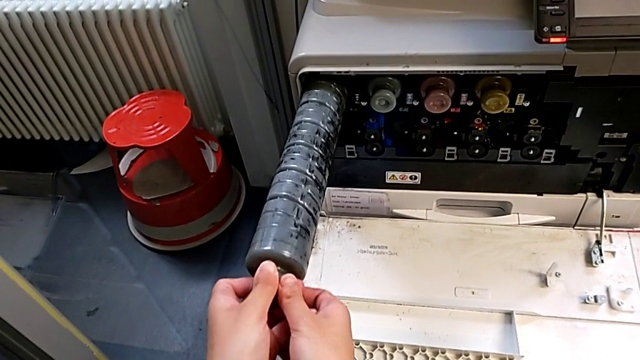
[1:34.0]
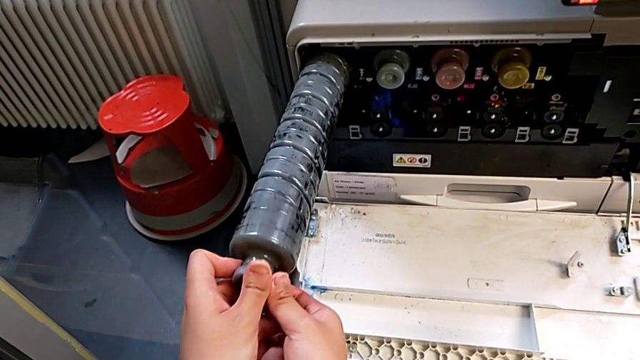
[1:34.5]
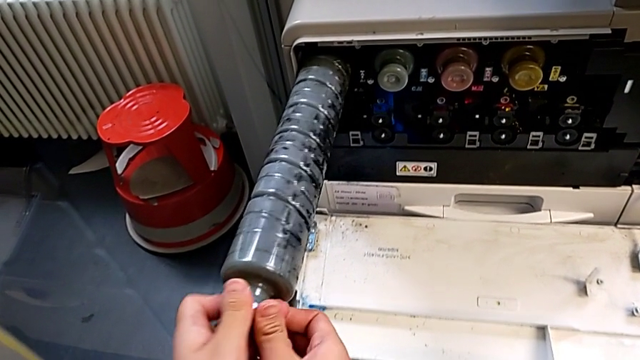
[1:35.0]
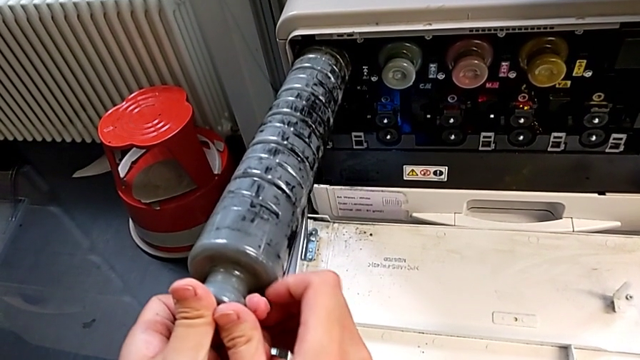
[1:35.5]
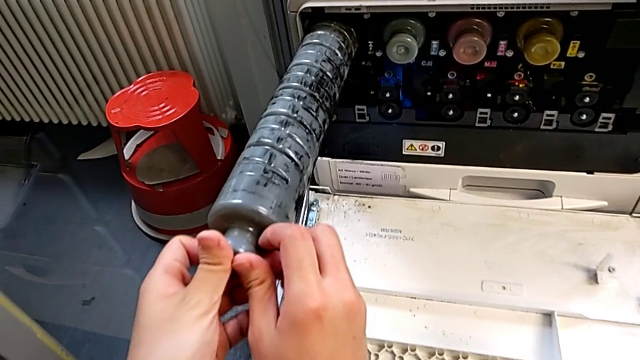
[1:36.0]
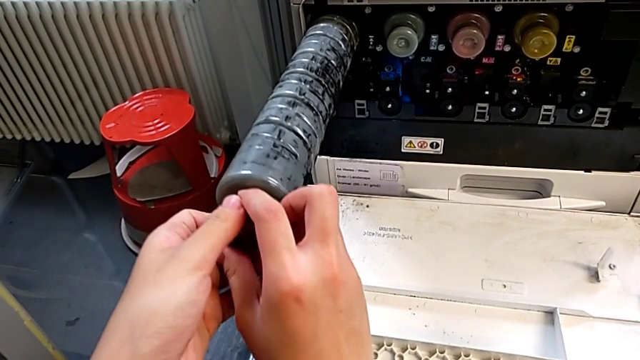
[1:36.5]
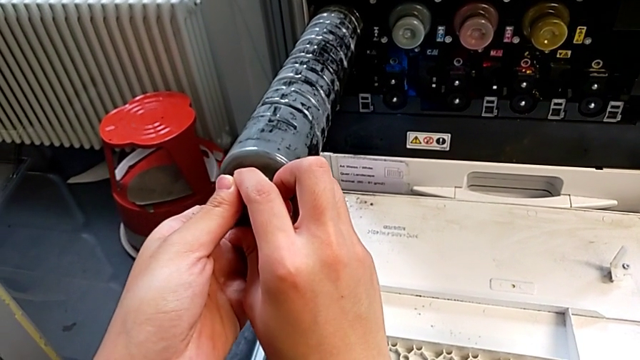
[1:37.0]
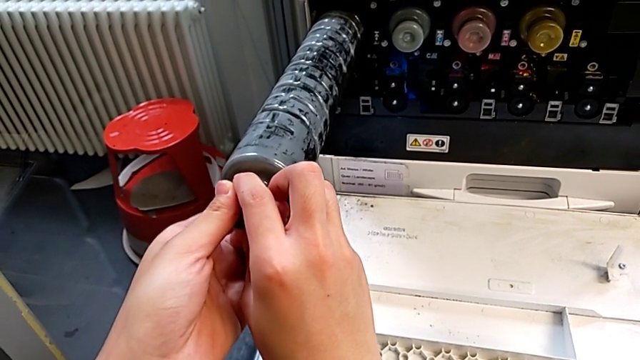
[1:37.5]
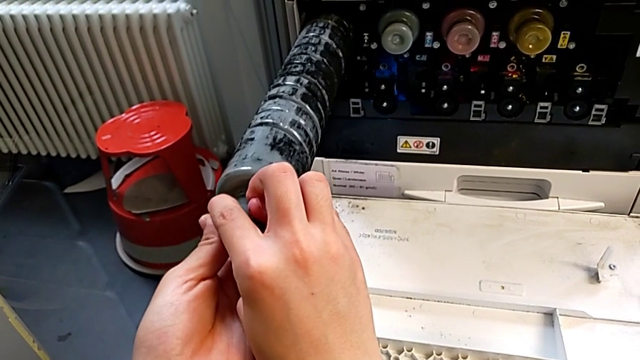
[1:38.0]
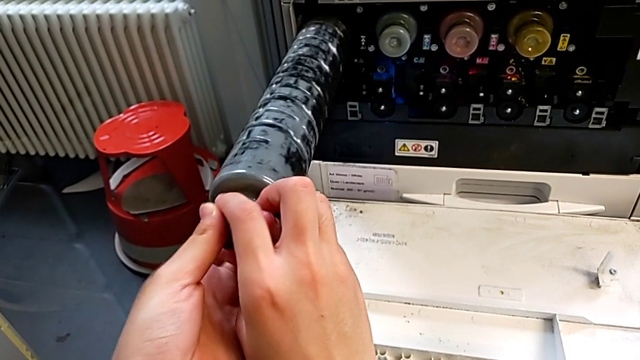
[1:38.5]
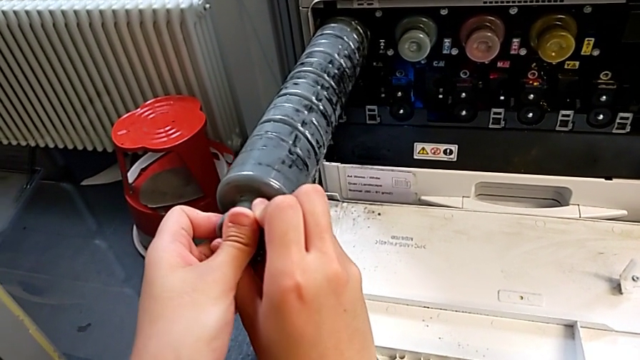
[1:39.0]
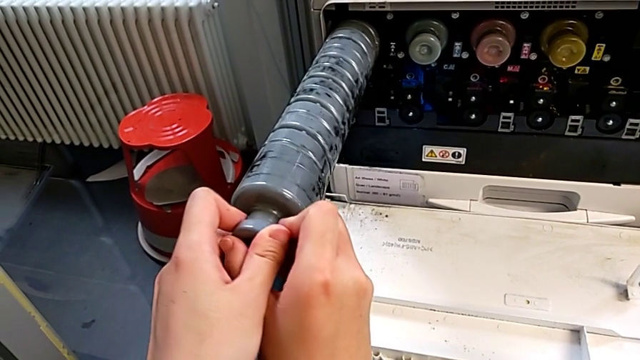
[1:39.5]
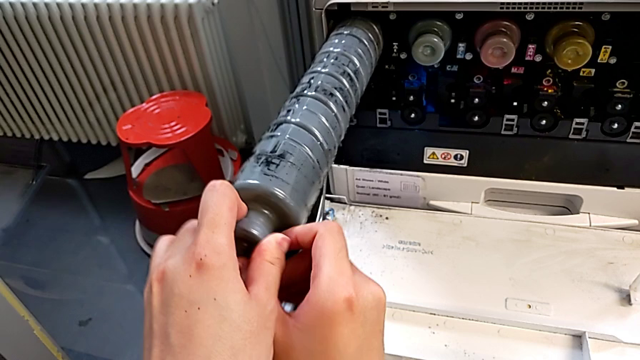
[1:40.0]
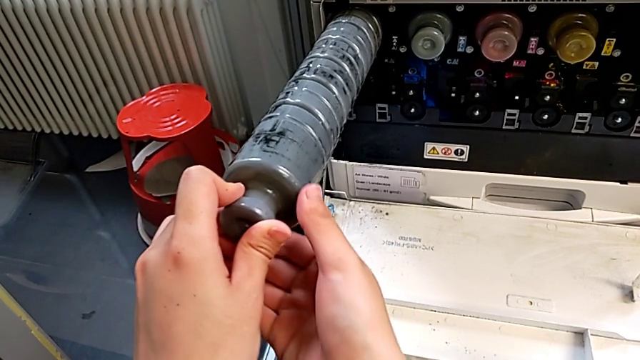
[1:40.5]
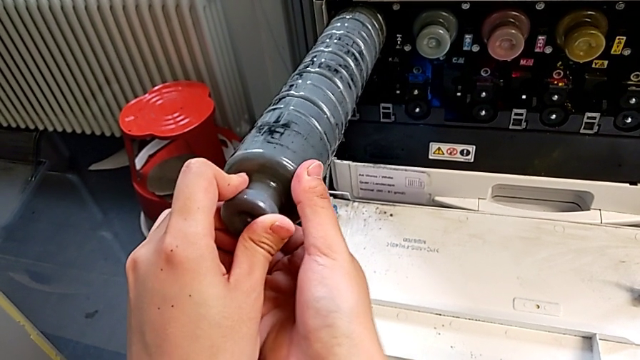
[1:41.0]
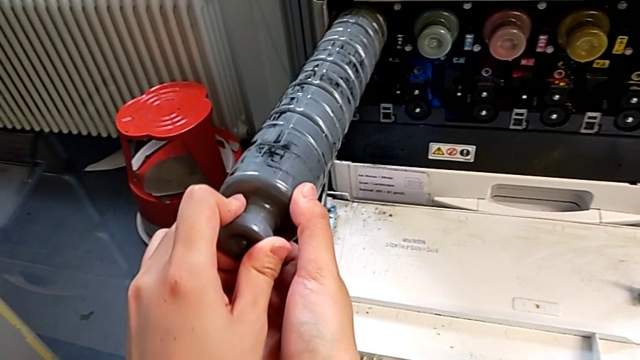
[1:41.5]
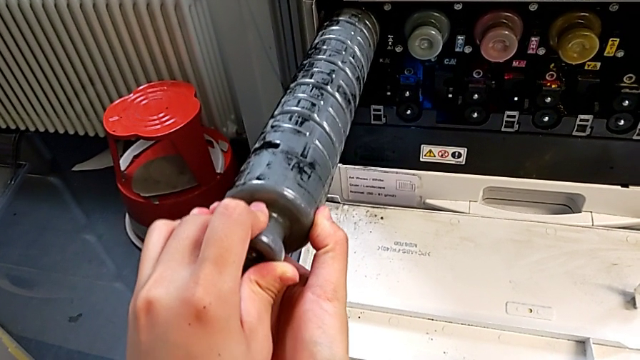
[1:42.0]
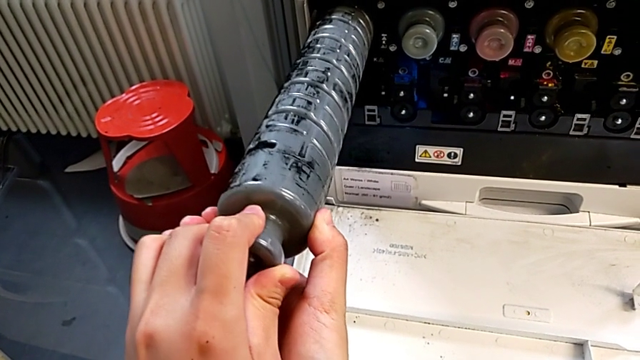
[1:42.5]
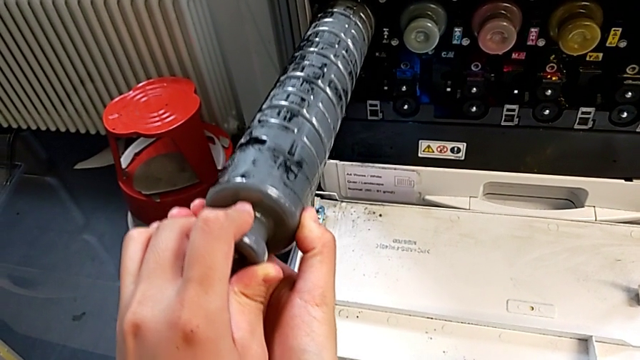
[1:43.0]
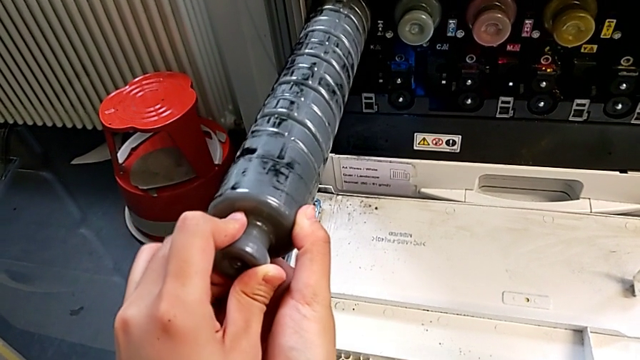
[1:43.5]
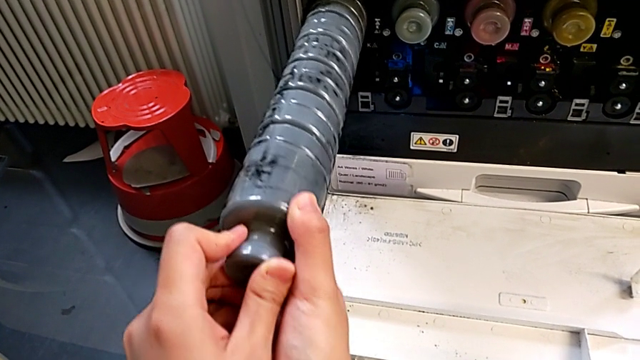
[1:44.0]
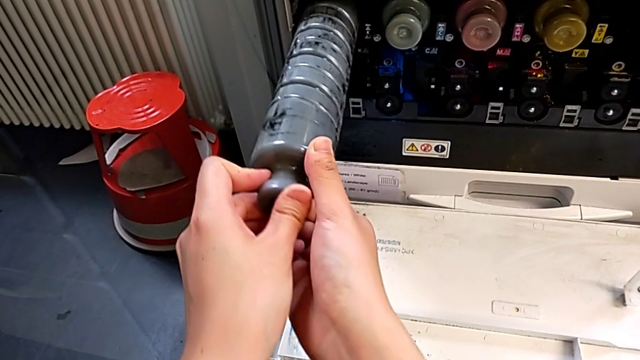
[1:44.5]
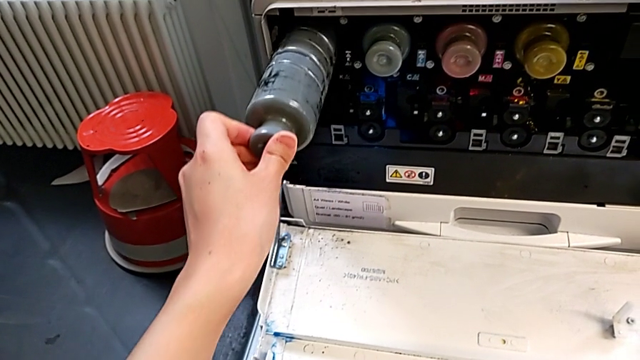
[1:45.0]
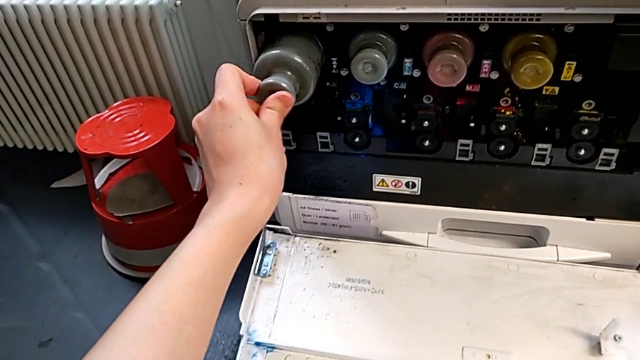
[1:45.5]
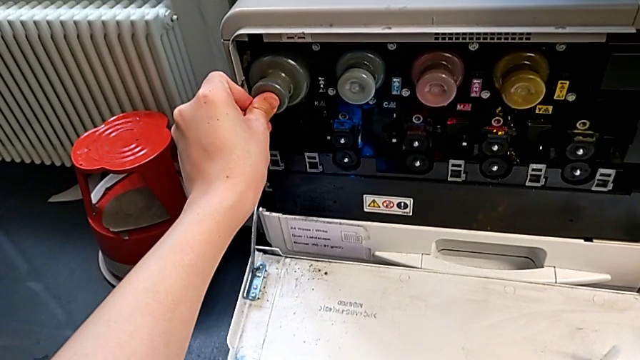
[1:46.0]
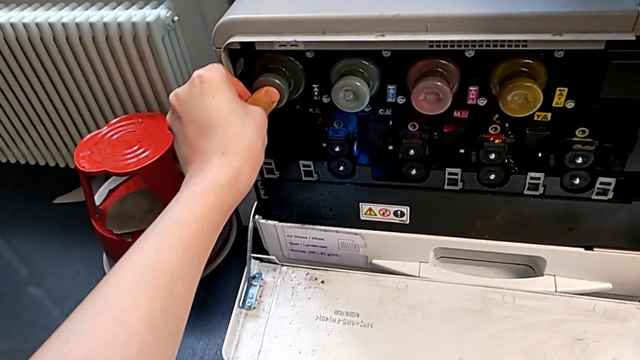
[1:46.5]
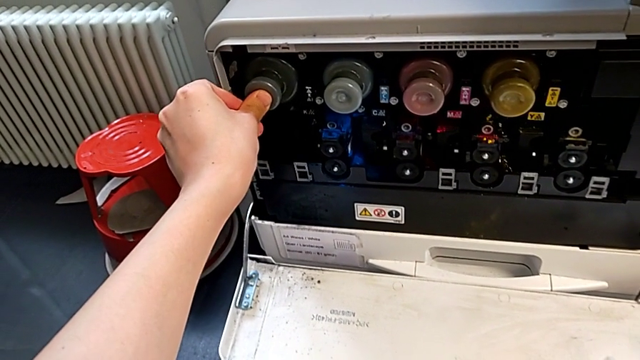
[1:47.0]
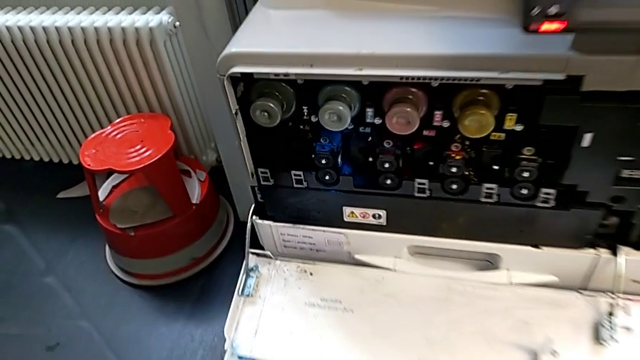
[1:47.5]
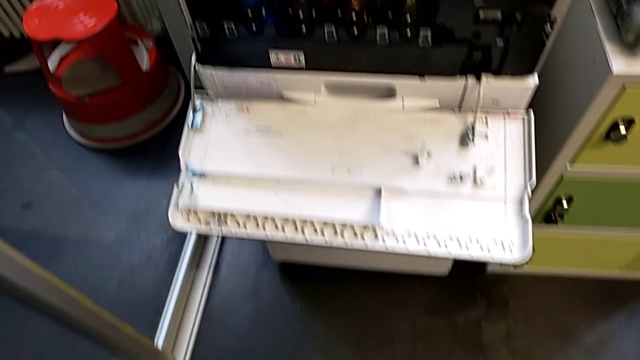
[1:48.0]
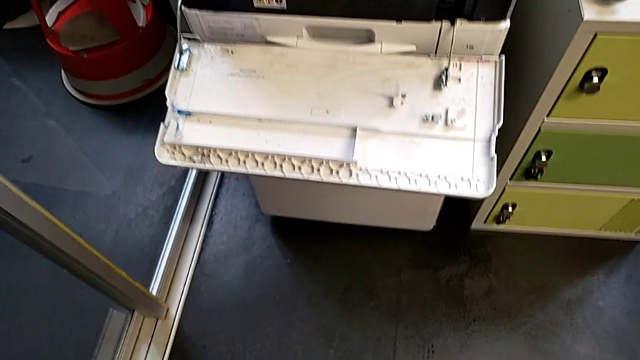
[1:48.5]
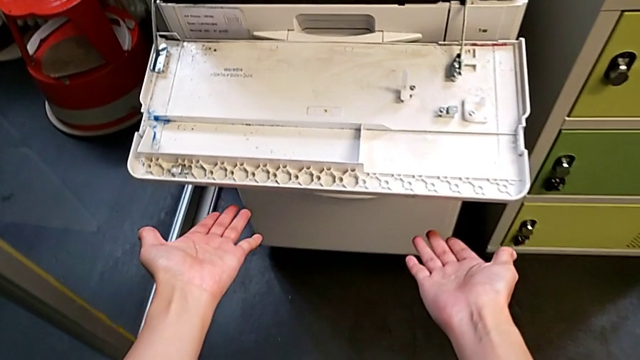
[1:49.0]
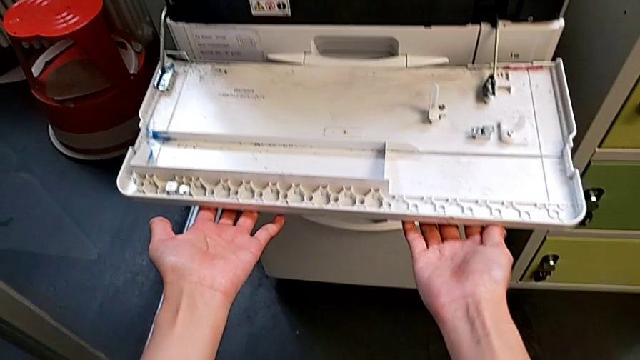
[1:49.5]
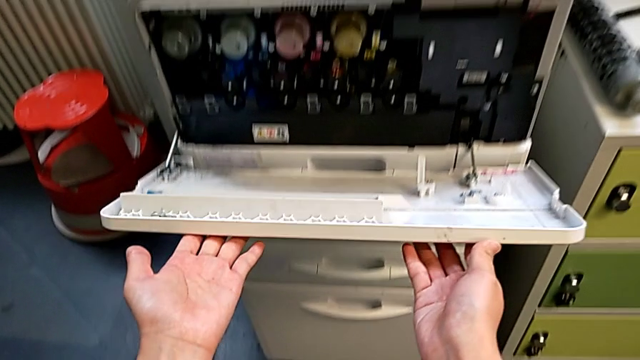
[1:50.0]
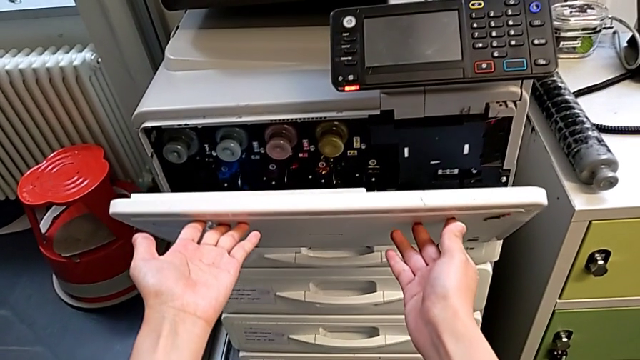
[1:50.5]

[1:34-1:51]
The camera wearer is exchanging a black ink cartridge. They rotate the new ink cartridge, hold it, rotate it, push it and close the cartridge gate.
